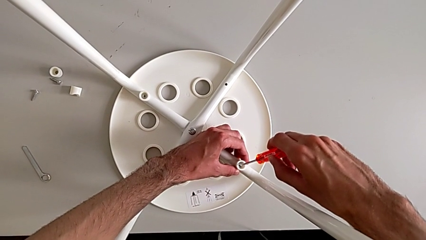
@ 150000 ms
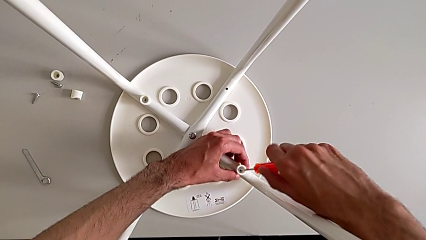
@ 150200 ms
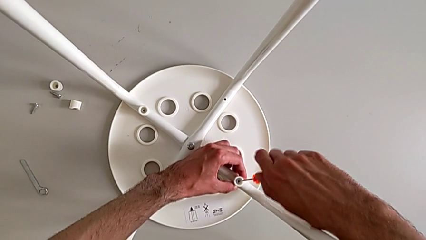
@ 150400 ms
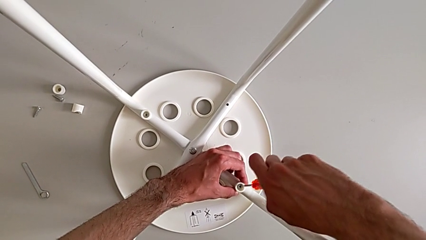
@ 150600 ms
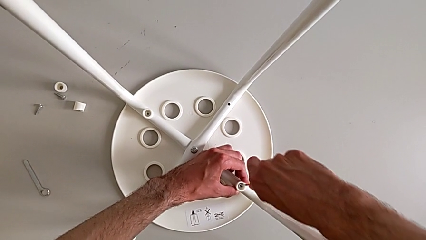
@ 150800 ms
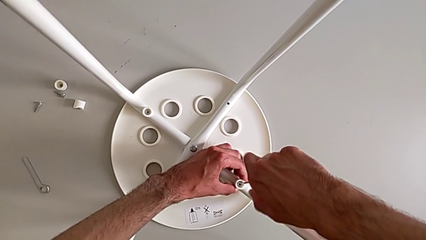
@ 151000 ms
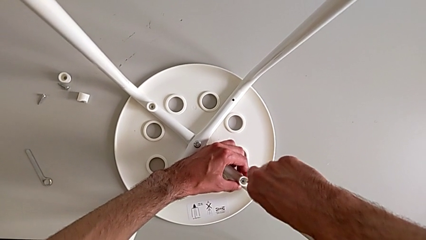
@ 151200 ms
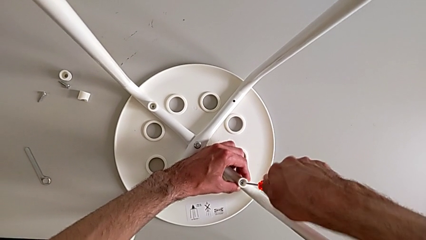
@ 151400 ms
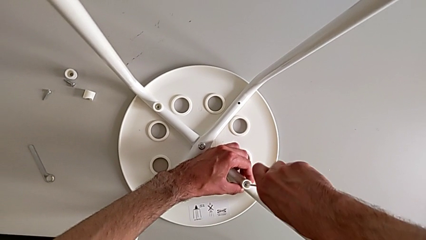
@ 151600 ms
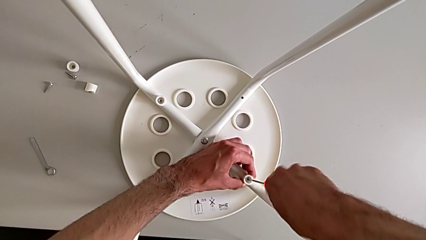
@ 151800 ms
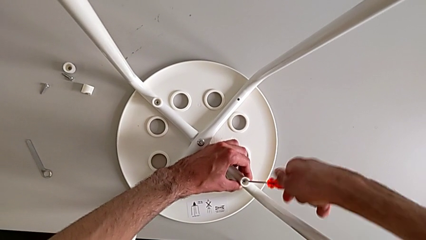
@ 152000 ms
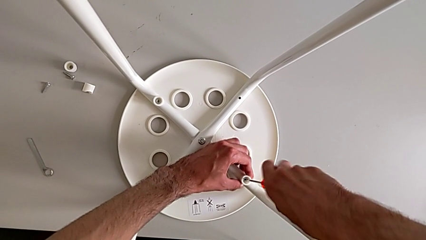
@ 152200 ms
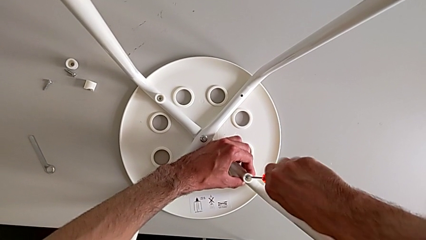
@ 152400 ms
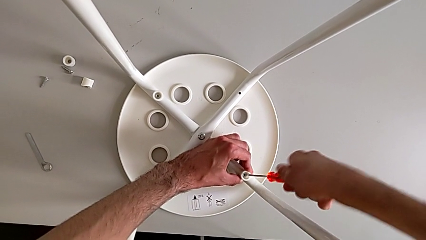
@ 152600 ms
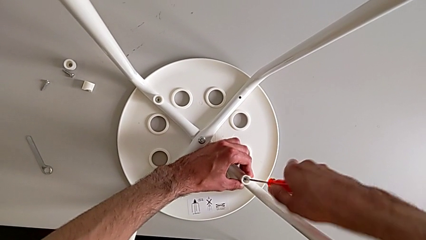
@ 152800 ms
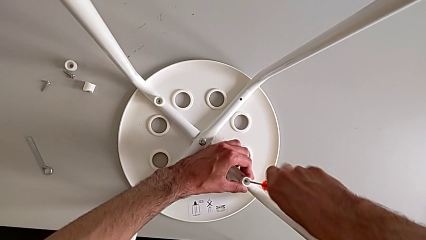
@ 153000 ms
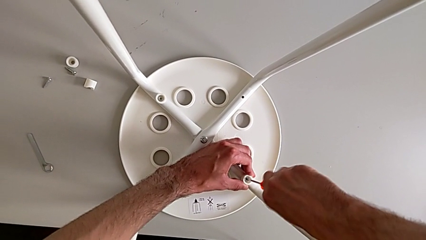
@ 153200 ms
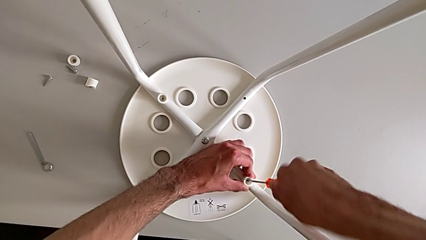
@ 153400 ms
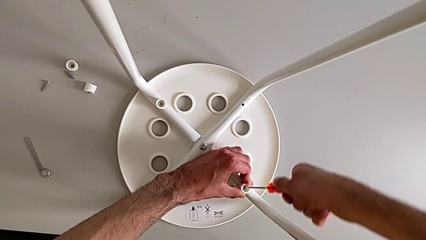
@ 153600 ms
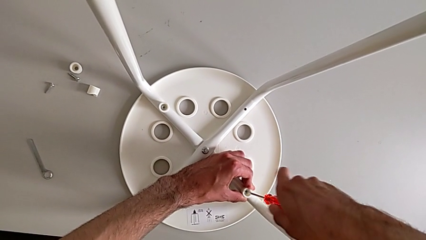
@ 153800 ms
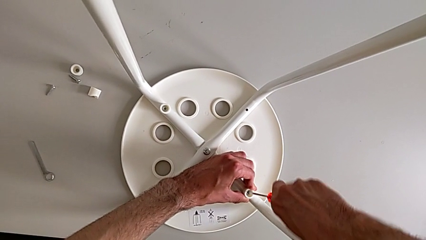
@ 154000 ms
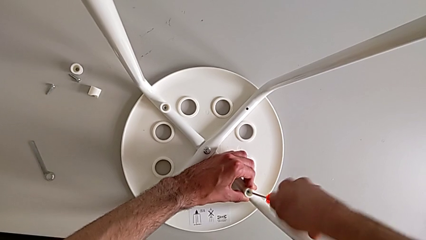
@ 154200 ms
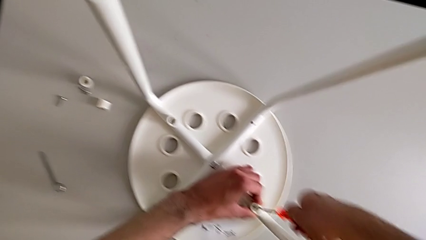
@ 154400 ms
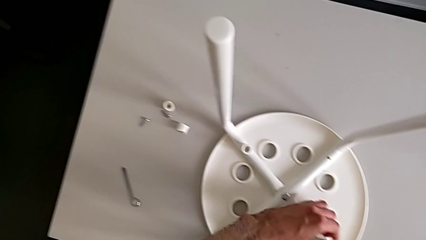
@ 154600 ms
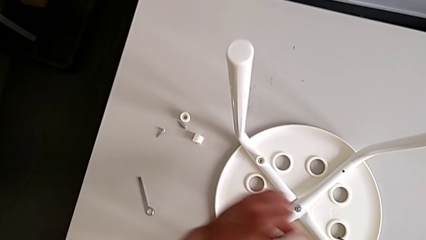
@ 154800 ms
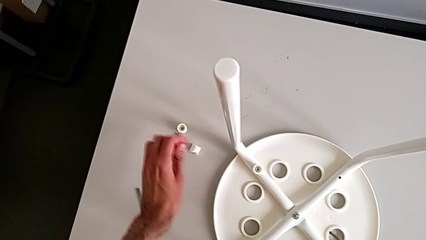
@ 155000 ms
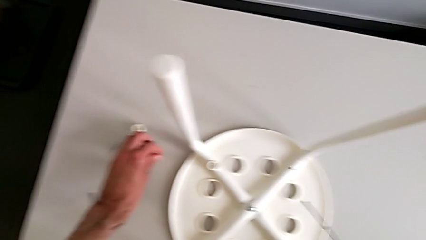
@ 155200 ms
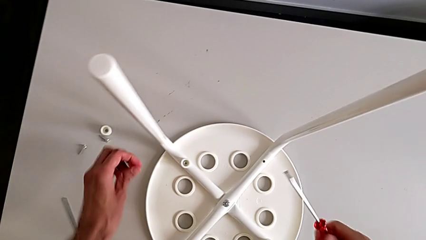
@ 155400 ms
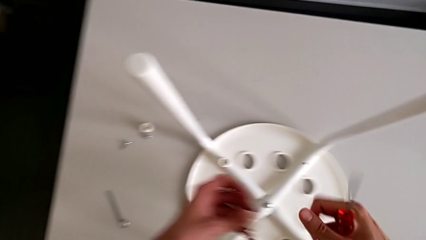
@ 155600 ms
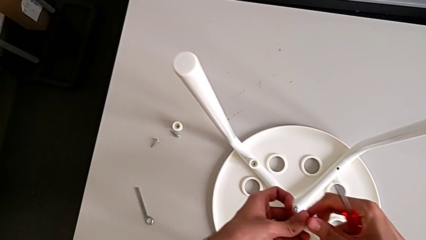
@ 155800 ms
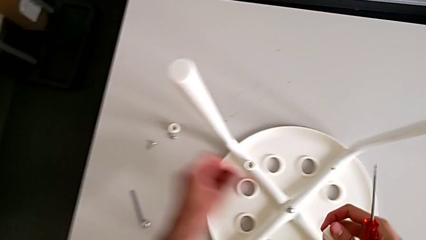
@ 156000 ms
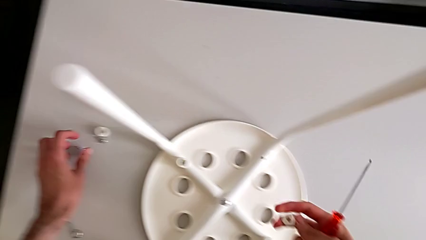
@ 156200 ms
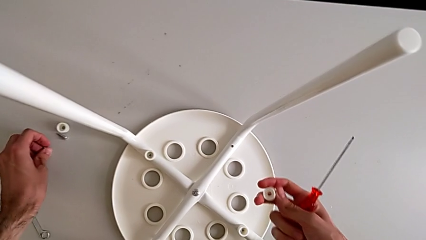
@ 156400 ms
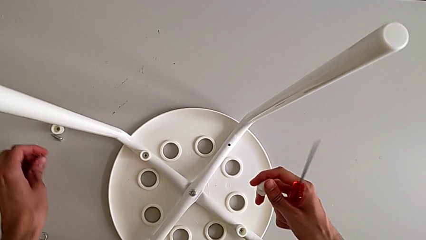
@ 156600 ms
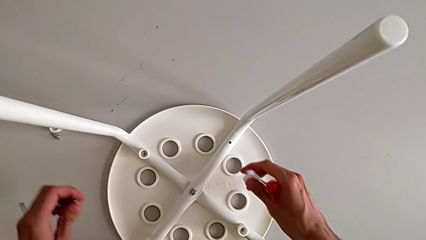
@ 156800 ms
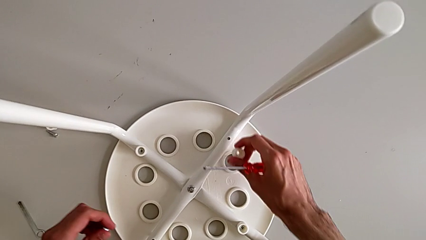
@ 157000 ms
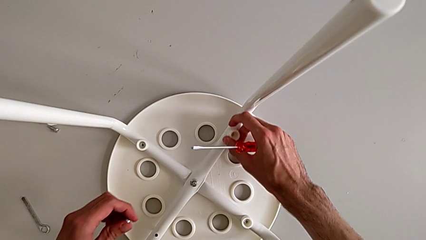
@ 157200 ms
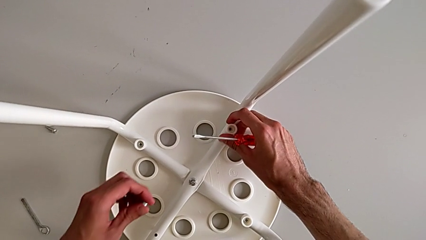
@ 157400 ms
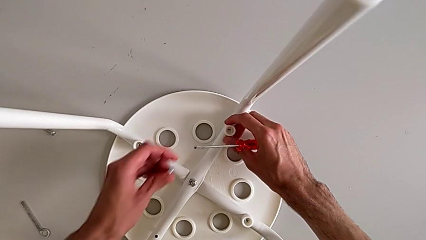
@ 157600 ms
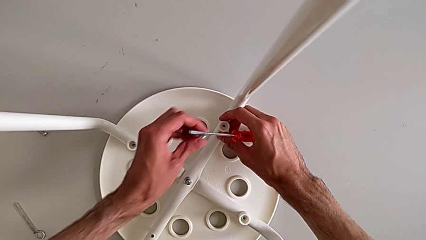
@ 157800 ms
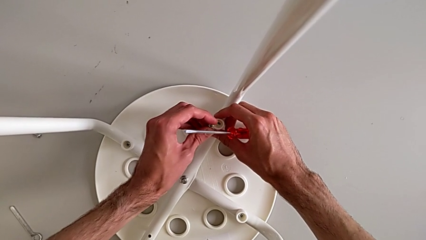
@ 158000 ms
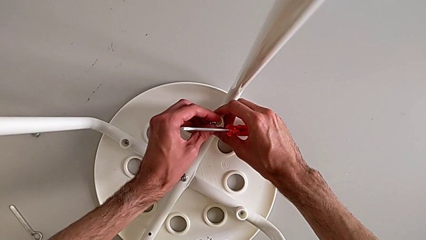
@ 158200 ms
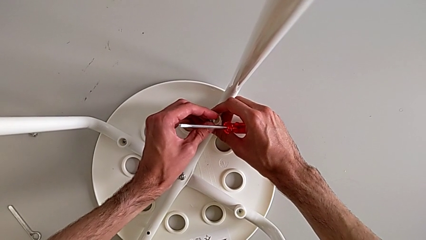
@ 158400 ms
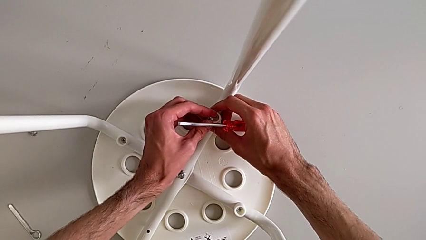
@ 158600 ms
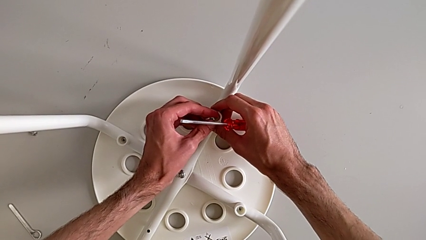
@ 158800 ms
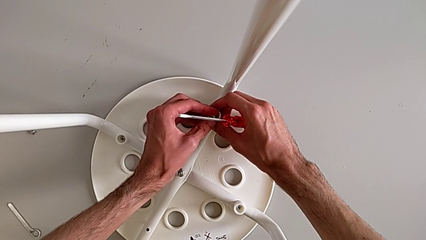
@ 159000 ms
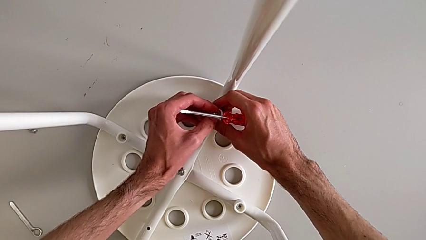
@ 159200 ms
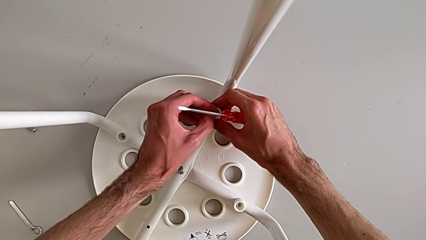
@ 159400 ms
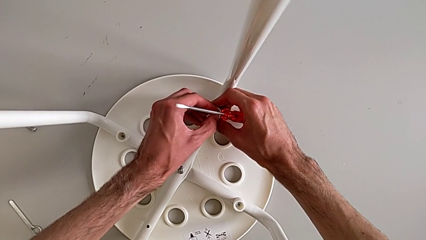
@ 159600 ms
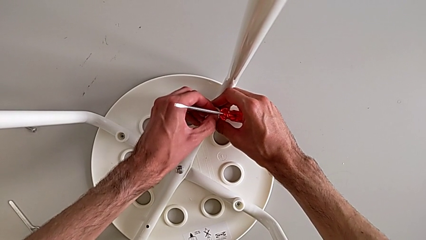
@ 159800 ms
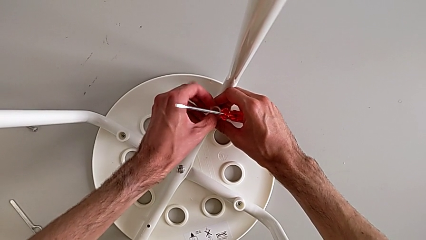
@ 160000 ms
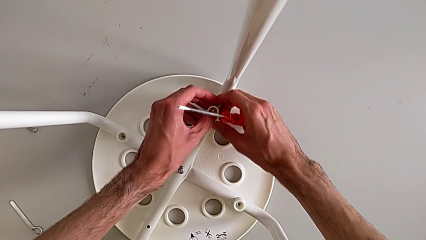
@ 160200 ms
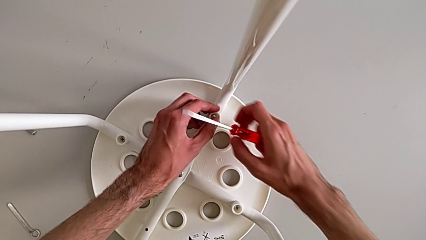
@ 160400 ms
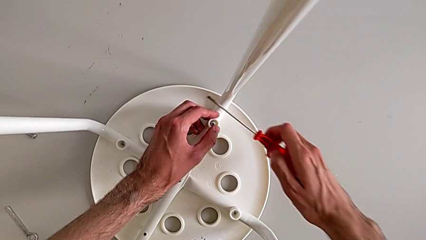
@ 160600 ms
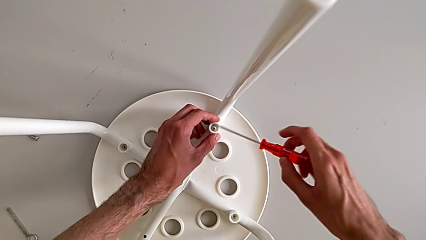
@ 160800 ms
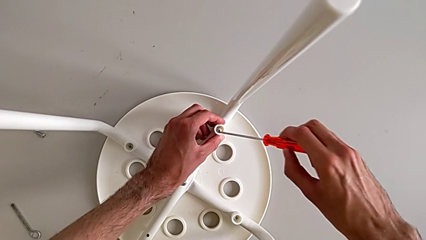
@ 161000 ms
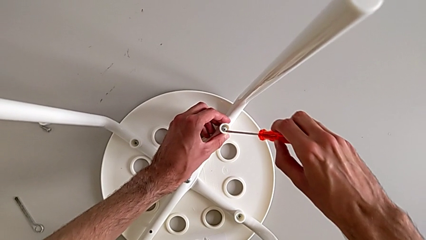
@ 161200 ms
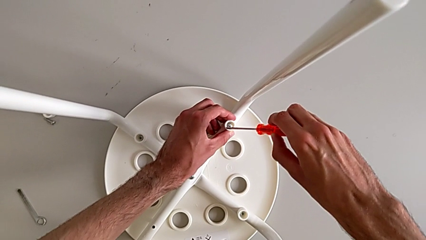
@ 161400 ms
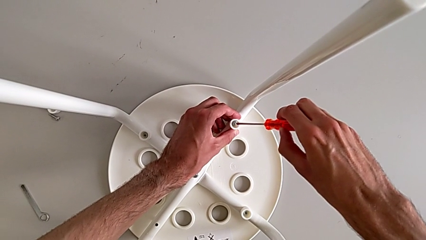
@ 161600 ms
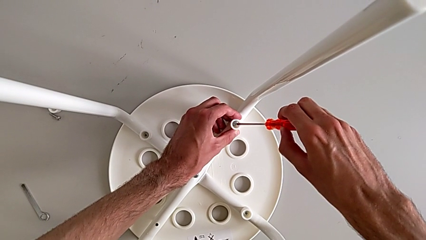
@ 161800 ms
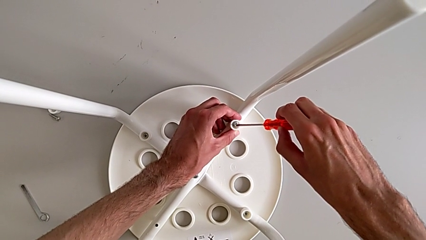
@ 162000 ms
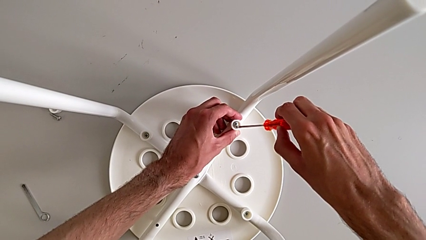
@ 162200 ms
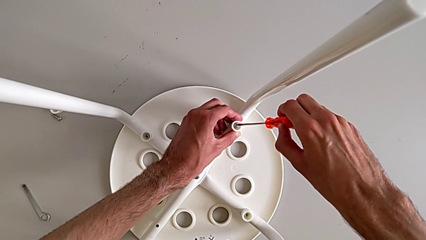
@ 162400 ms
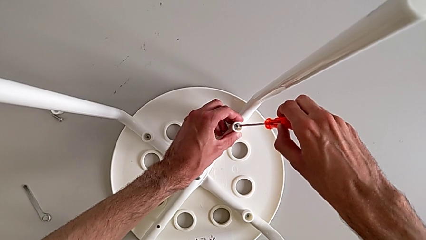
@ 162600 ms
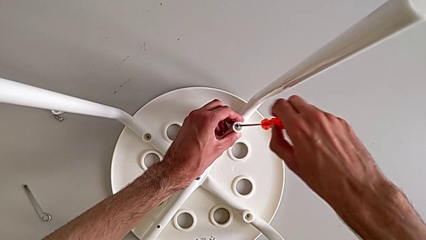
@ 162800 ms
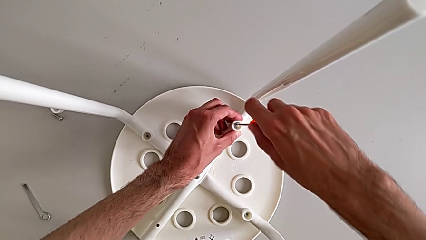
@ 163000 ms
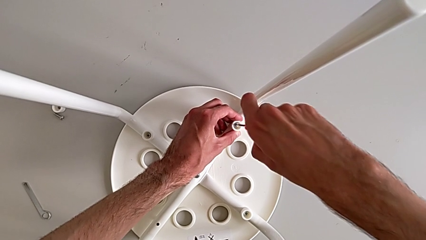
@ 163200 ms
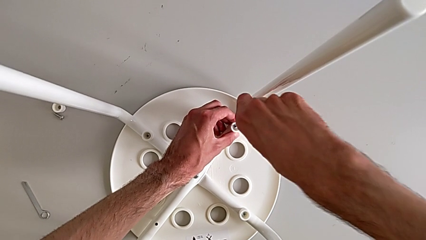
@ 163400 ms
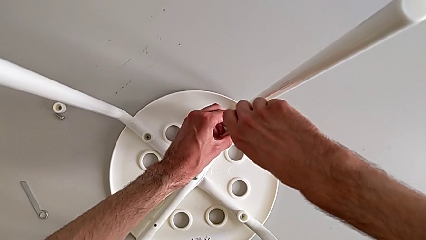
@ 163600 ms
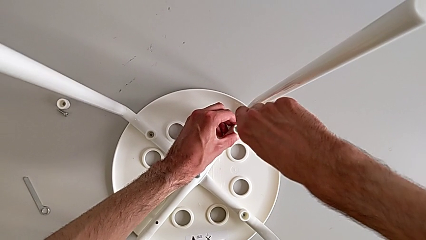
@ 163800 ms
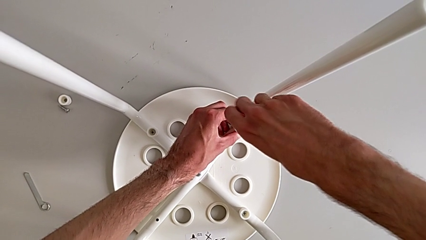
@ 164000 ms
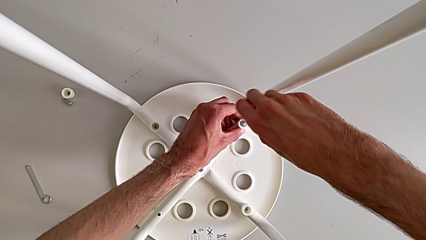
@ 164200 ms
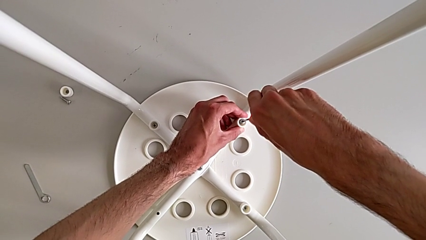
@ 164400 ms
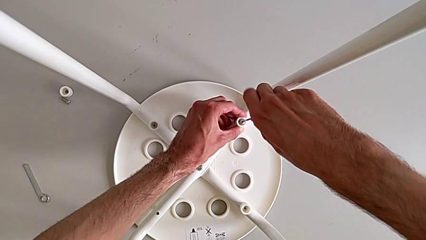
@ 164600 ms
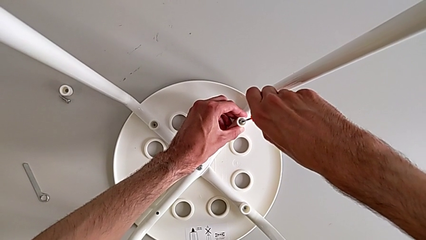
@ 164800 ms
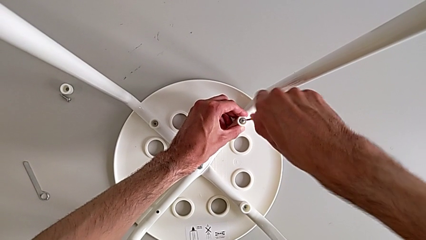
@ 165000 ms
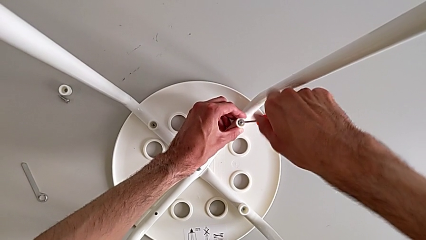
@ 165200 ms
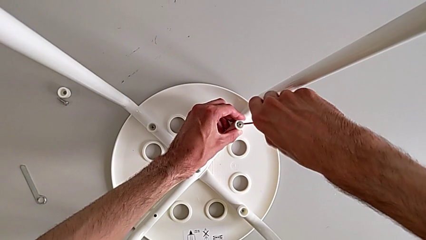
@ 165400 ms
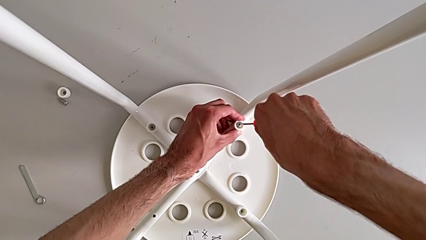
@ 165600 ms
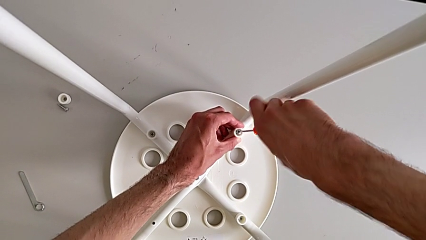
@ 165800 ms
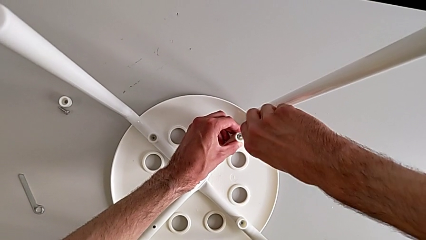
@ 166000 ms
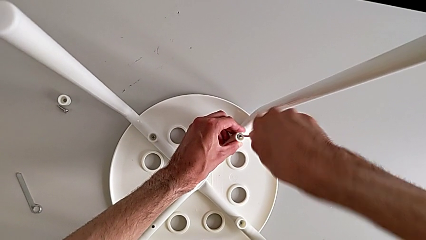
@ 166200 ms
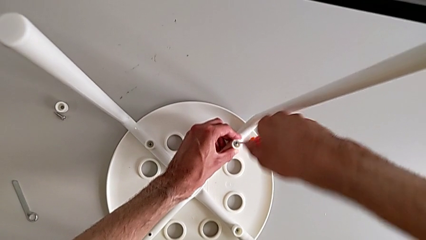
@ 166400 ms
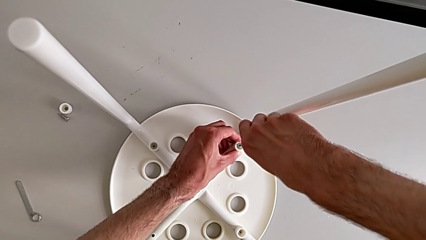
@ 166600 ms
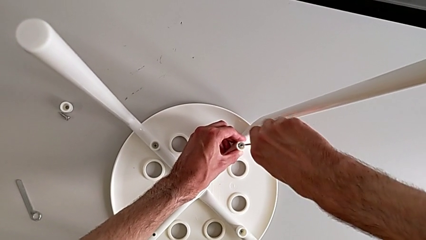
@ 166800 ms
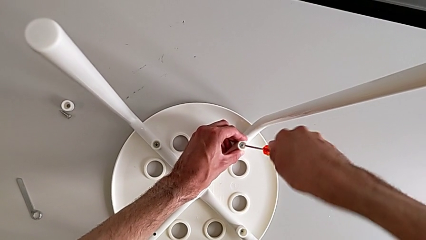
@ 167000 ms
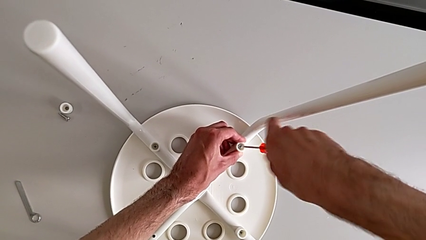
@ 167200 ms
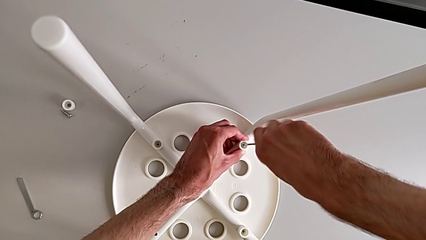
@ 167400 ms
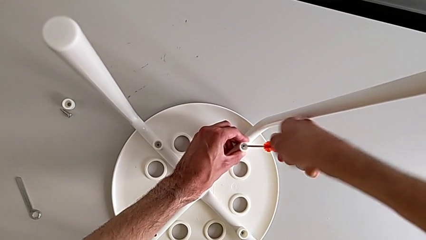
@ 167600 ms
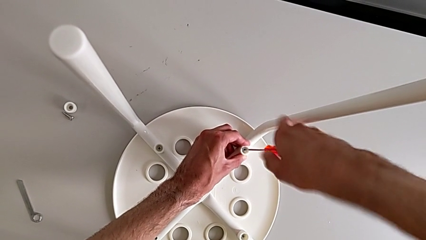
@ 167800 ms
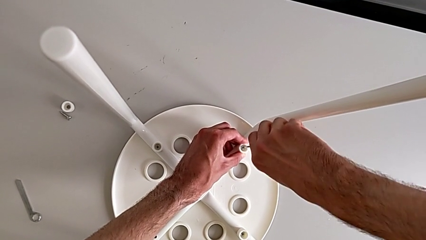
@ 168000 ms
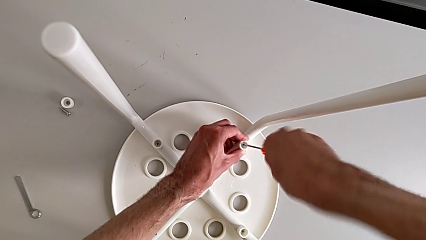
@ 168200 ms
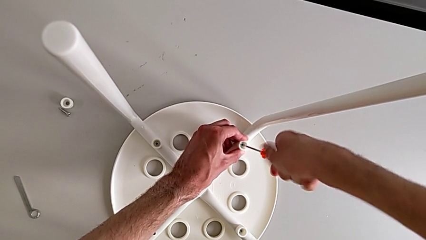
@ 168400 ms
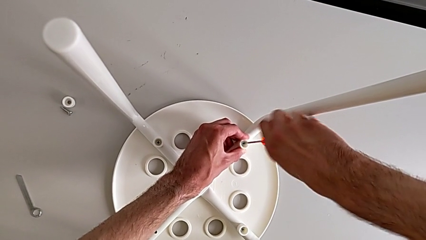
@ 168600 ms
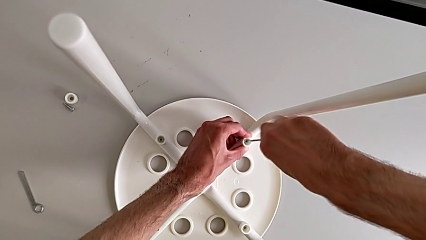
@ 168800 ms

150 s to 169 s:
The camera wearer is assembling the seat board with the leg frame. They screw the screw, withdraw the screwdriver, grab the washer, grab the screw, align the washer, insert the screw, insert the screwdriver and begin to screw the screw.
